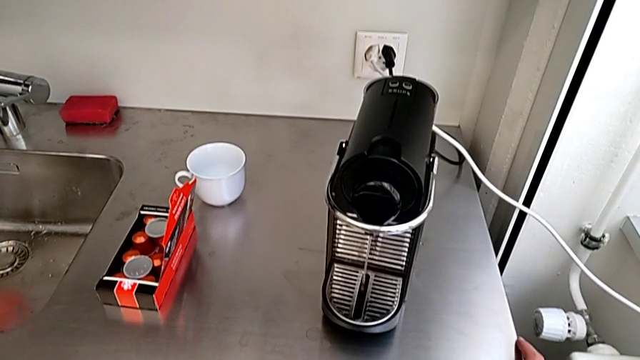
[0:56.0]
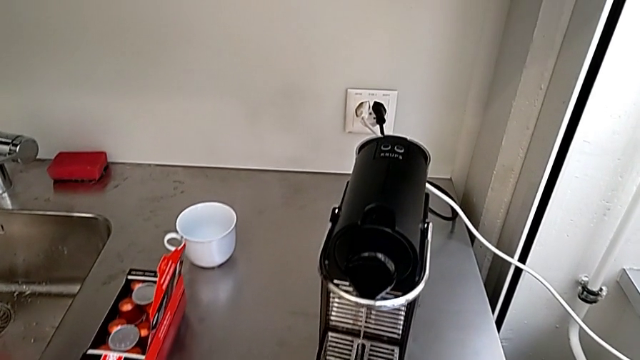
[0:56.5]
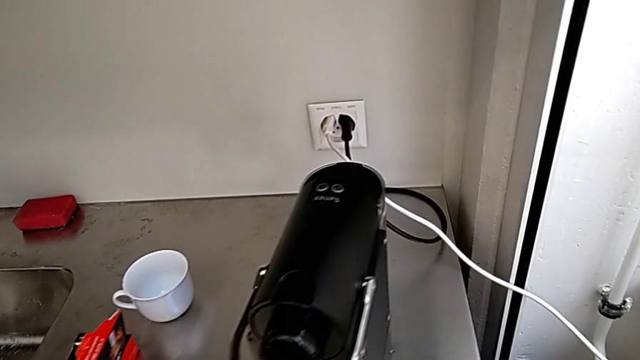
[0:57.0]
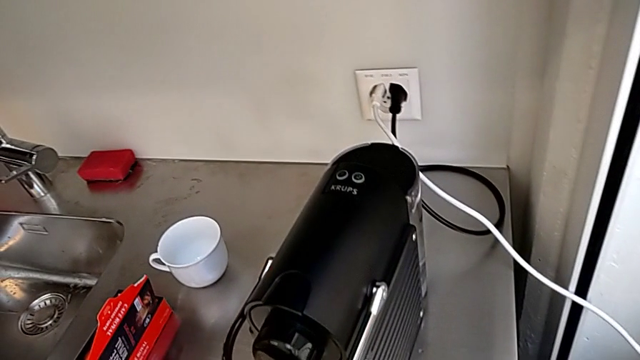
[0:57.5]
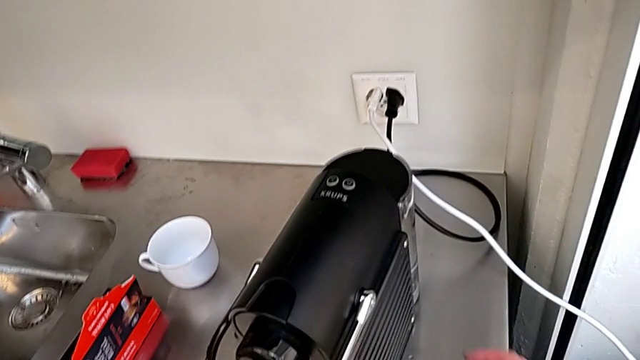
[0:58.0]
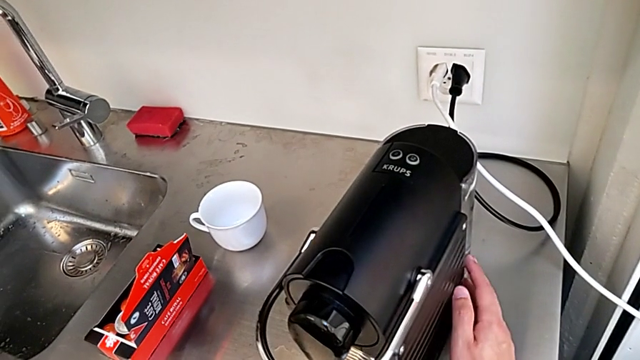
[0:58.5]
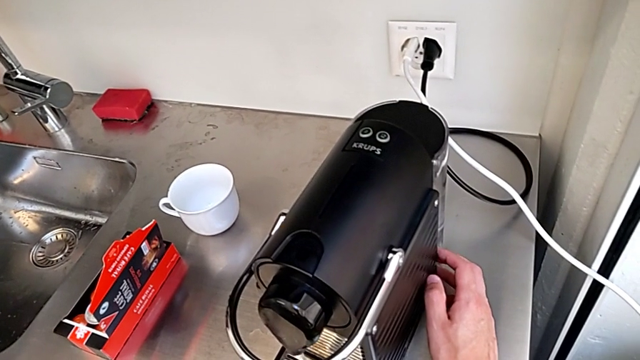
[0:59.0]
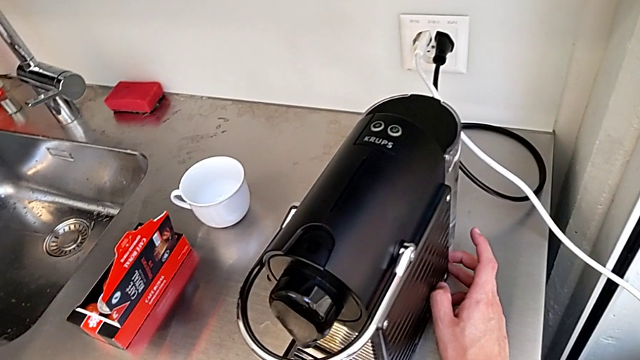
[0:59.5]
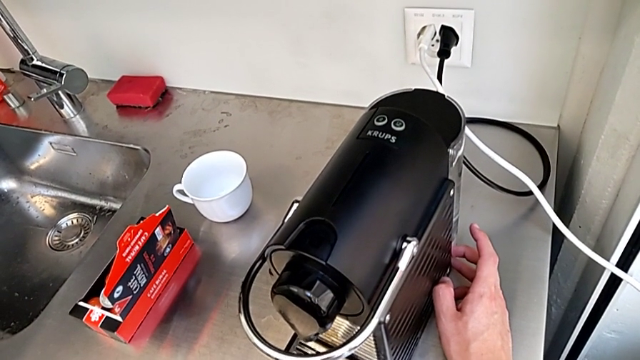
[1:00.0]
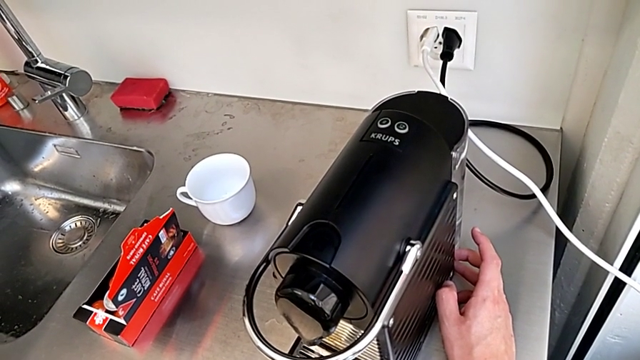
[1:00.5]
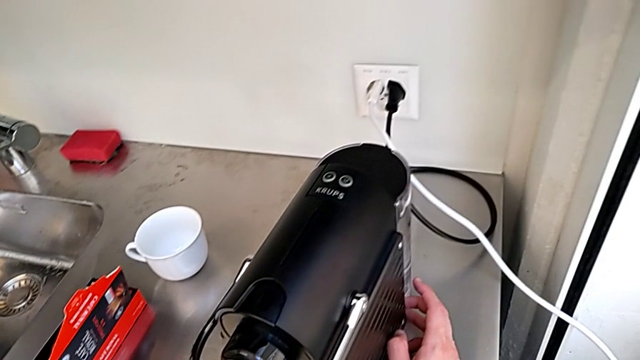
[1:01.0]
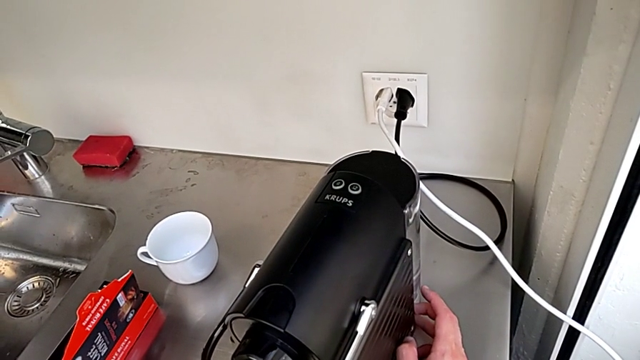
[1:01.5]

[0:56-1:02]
The camera wearer is filling the water container for the capsule coffee machine. They touch the capsule coffee machine.

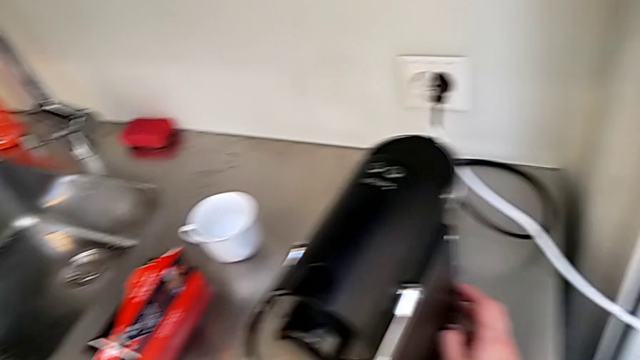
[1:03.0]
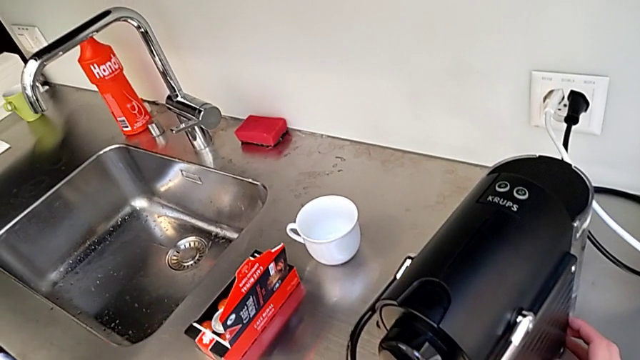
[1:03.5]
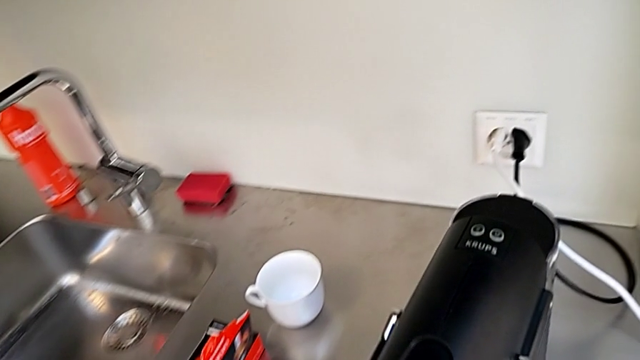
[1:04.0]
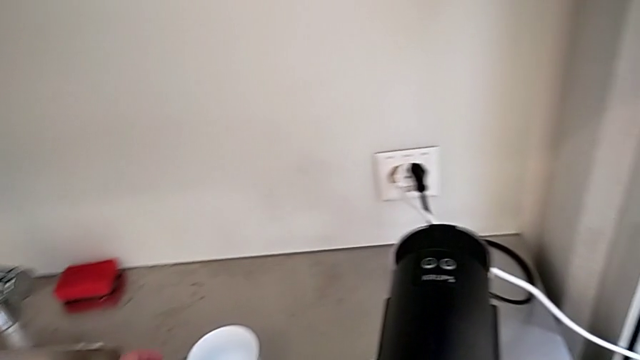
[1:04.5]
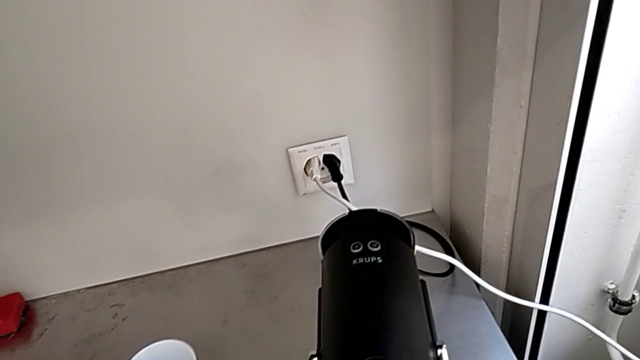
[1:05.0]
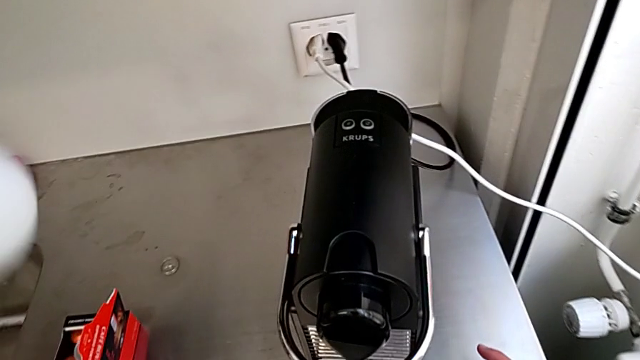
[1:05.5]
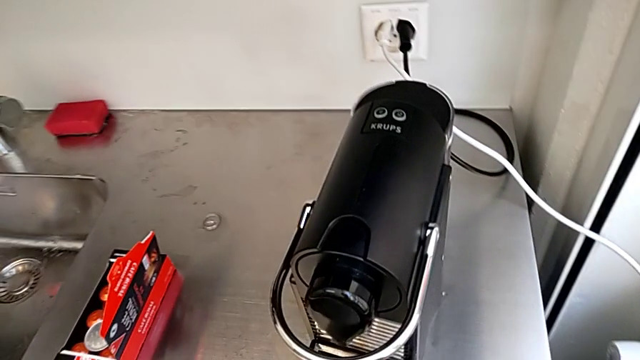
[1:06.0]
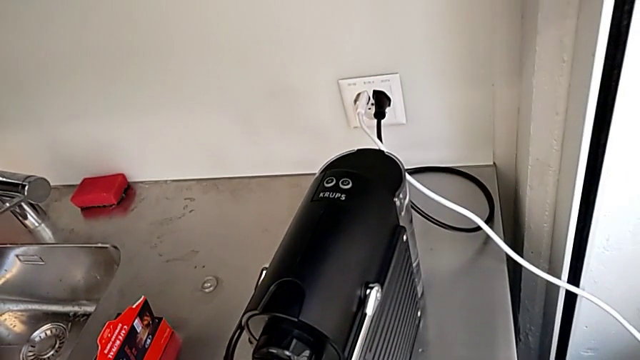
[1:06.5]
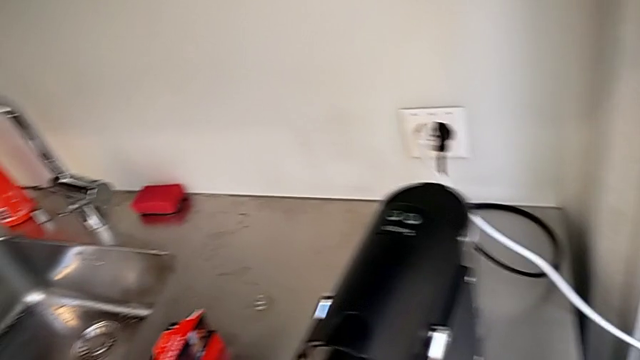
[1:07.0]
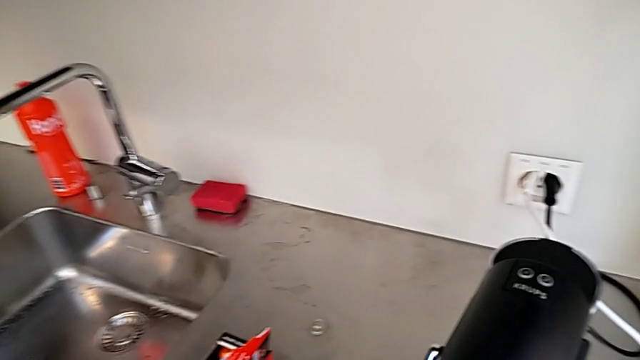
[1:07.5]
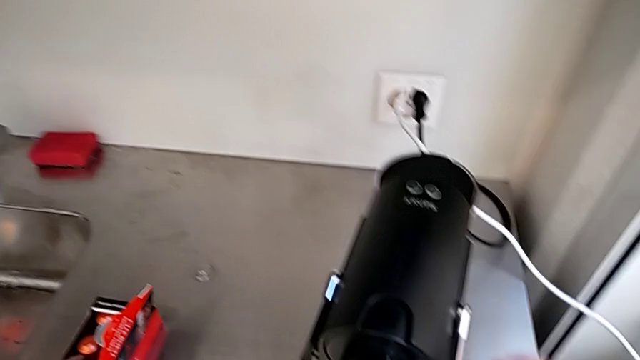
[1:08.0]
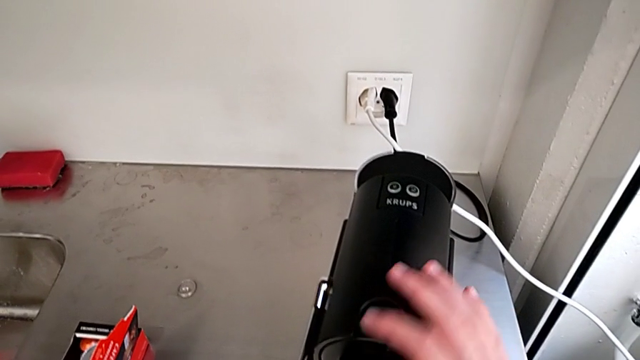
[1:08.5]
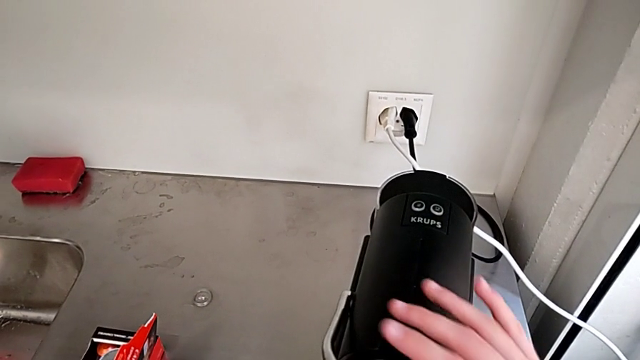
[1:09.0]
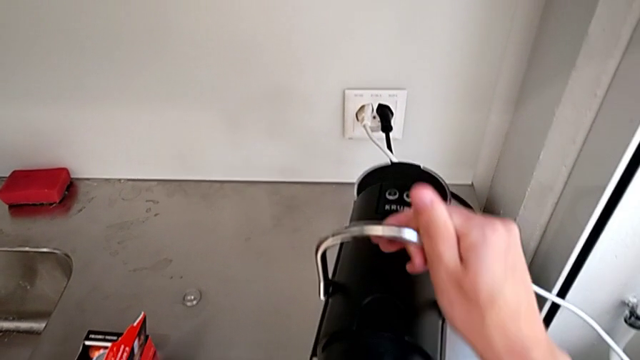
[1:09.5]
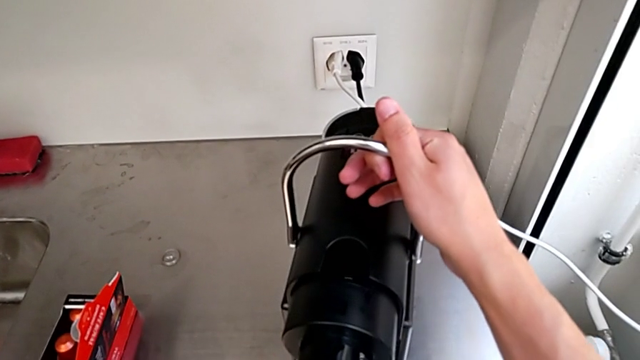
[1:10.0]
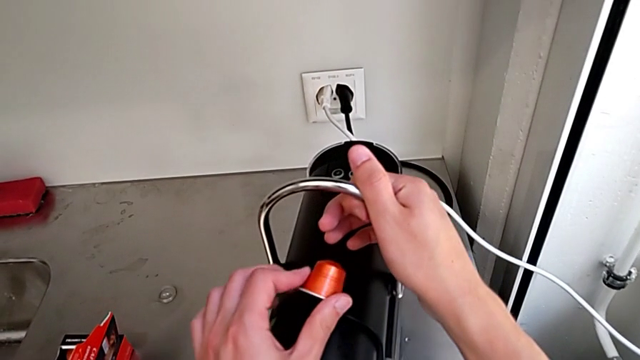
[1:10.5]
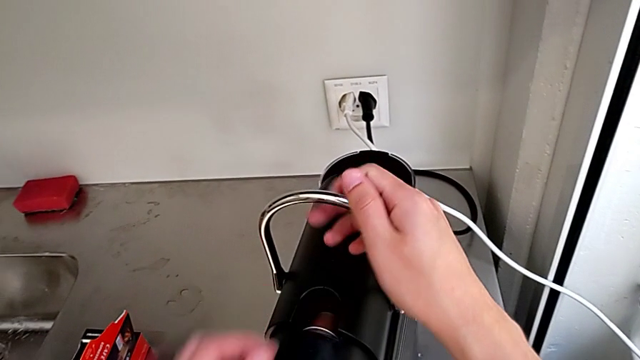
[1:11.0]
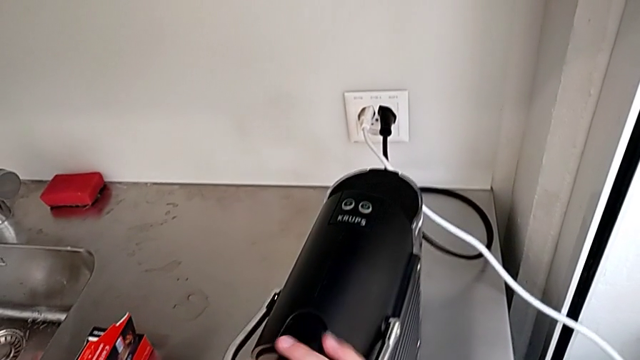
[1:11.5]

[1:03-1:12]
The camera wearer inserts a capsule into the espresso machine. They grab the cup, lift the lever, insert the coffee capsule and push the lever.

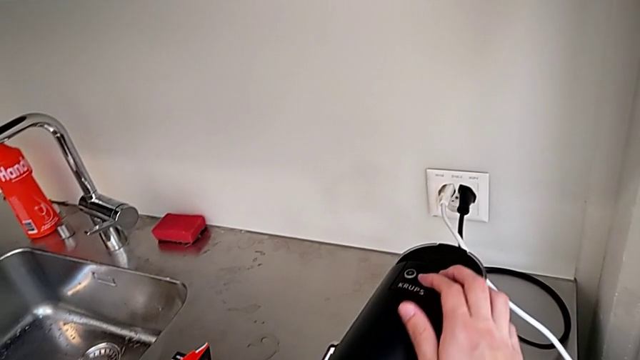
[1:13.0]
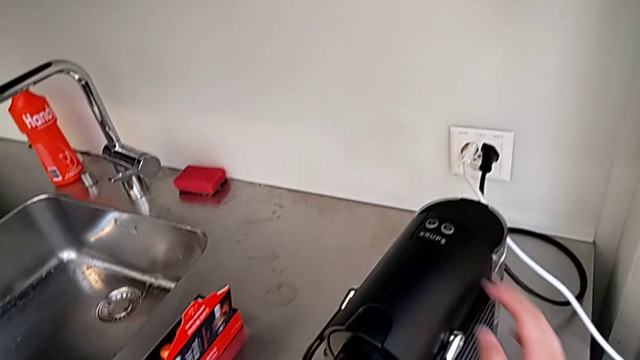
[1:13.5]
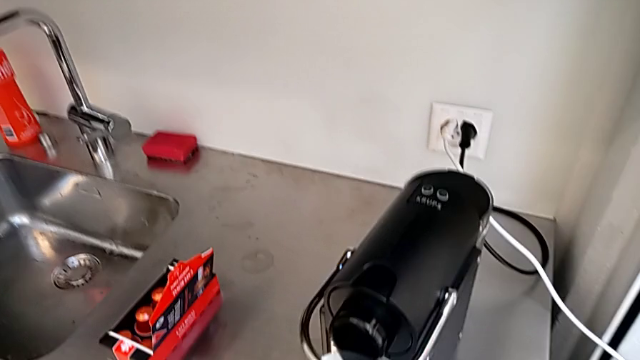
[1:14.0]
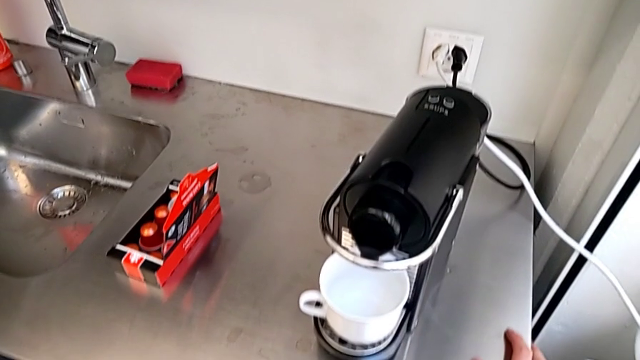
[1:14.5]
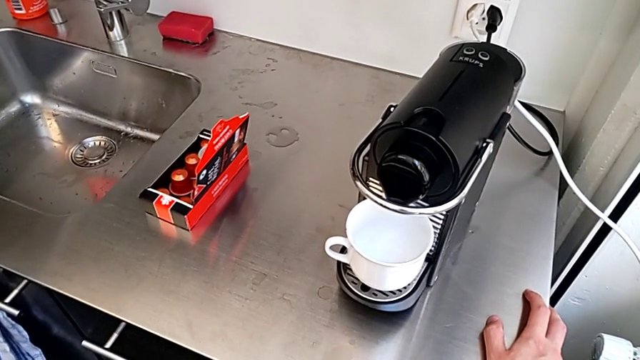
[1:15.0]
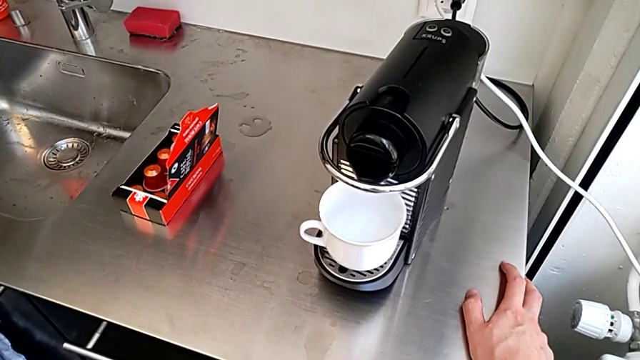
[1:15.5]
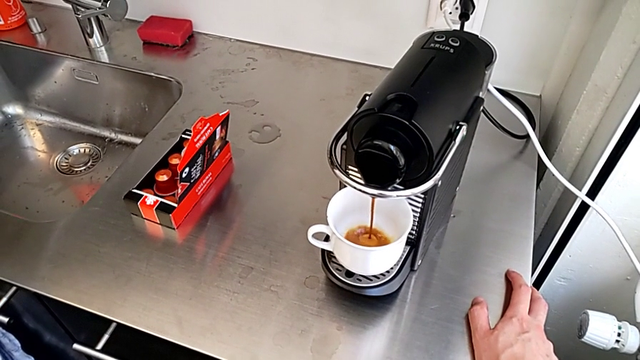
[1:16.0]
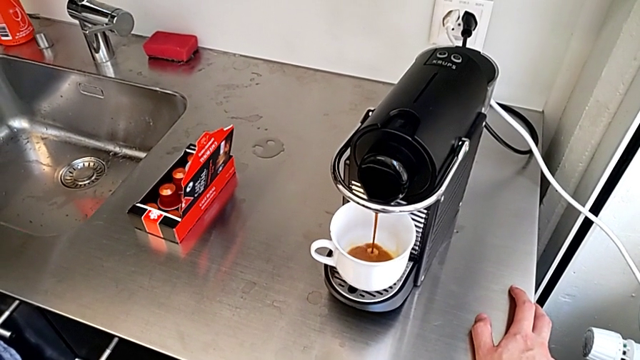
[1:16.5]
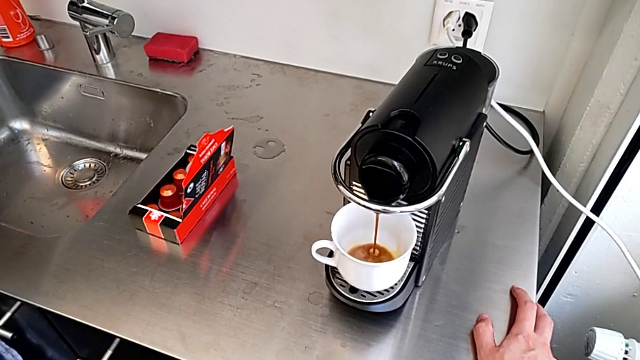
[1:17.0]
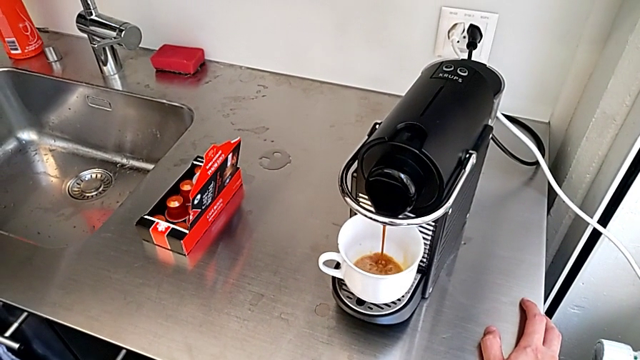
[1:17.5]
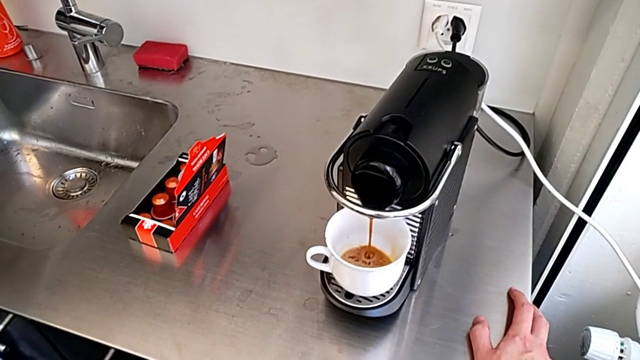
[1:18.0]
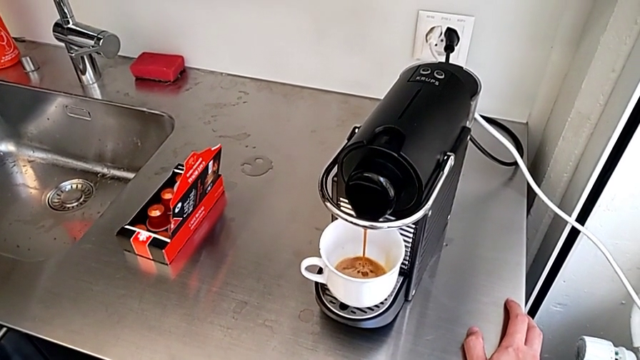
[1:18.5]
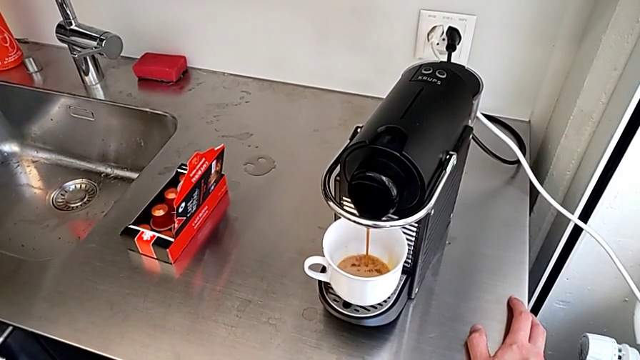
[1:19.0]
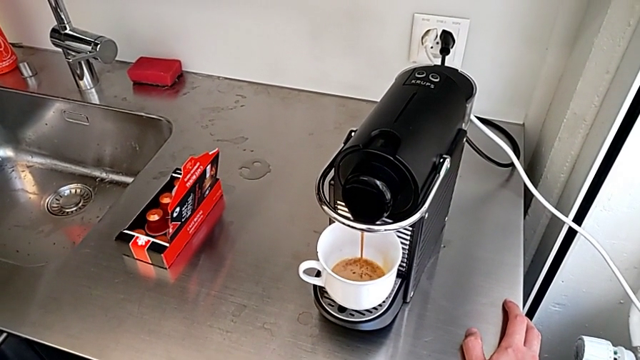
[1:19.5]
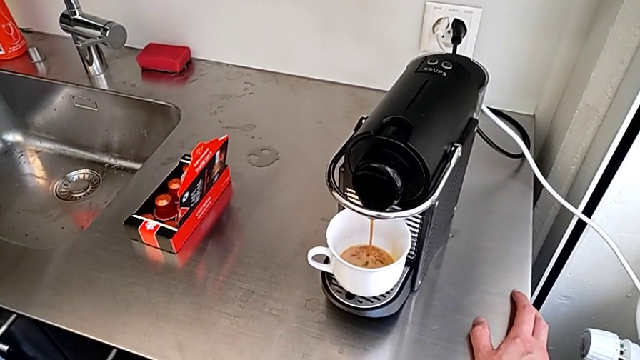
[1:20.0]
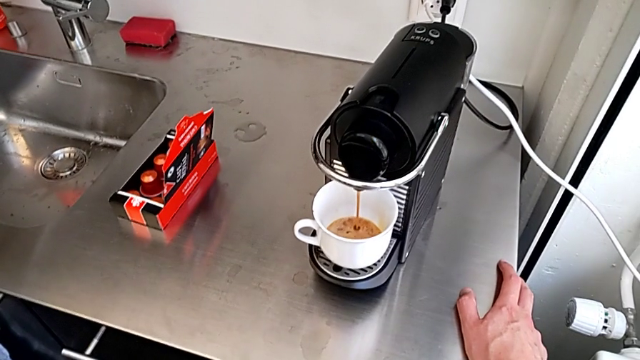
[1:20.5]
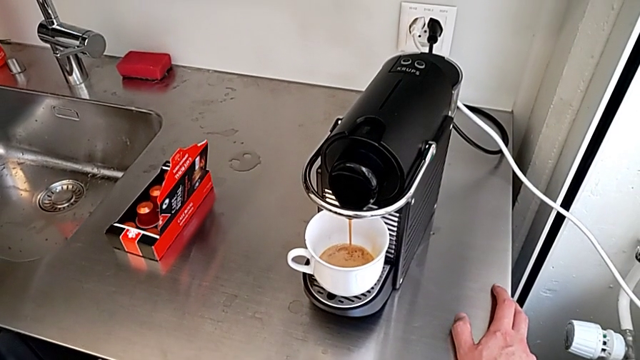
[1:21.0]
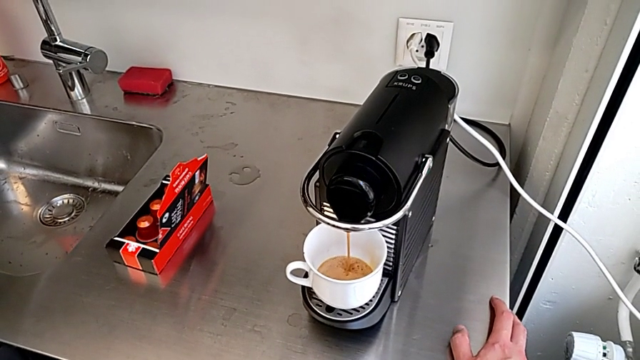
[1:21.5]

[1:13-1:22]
The camera wearer is using the capsule coffee machine to make a cup of coffee. They press the right button.
